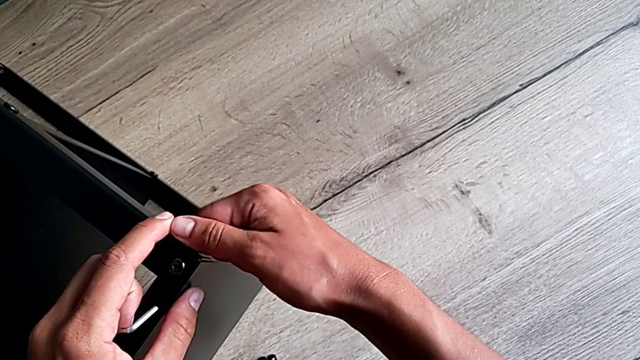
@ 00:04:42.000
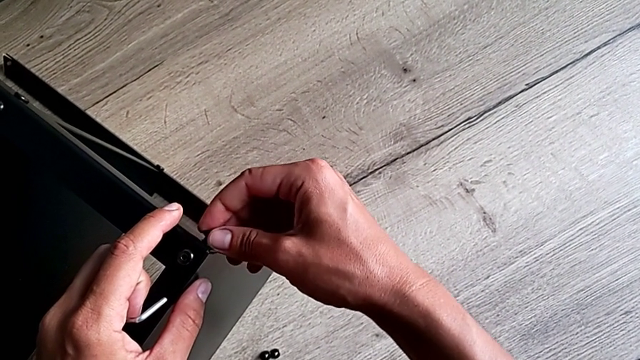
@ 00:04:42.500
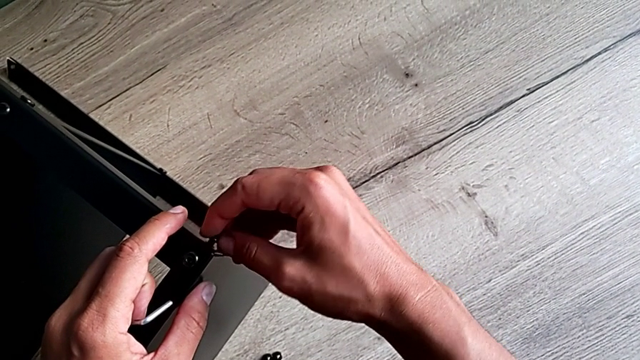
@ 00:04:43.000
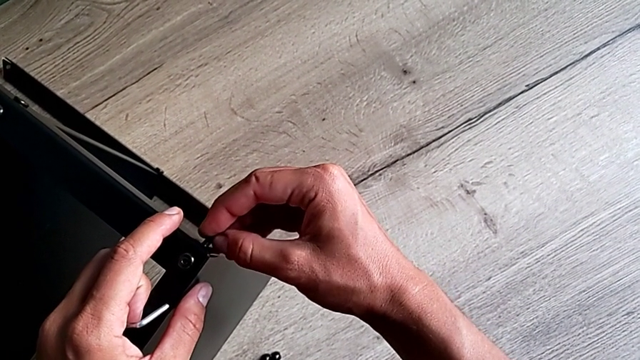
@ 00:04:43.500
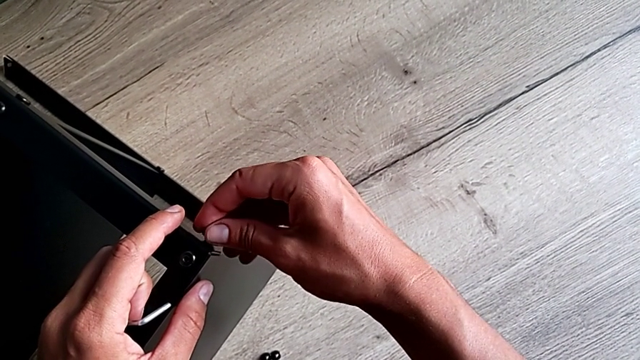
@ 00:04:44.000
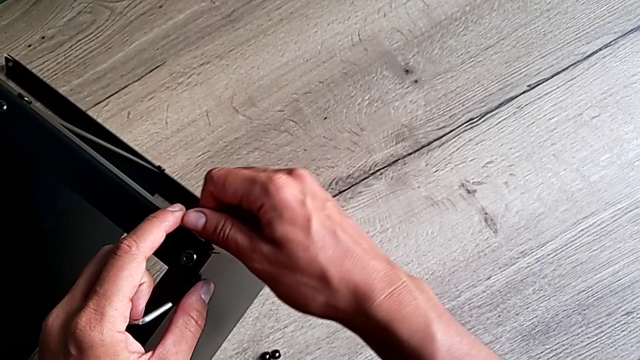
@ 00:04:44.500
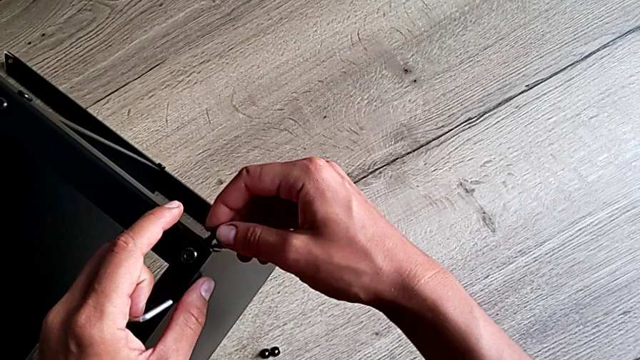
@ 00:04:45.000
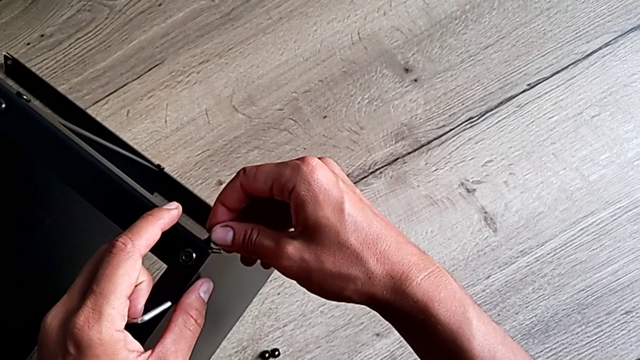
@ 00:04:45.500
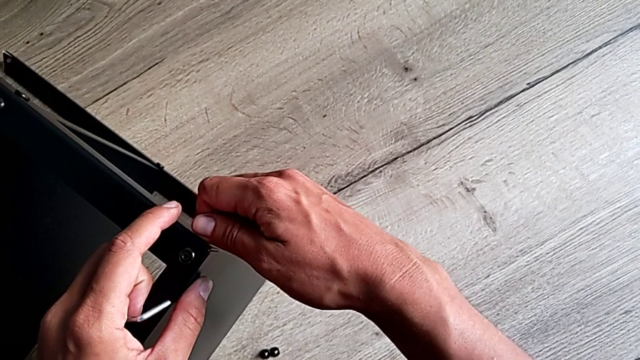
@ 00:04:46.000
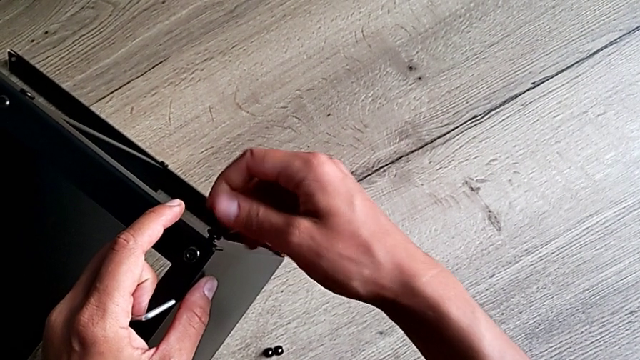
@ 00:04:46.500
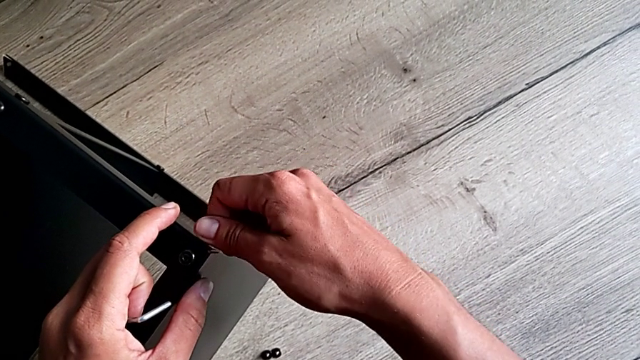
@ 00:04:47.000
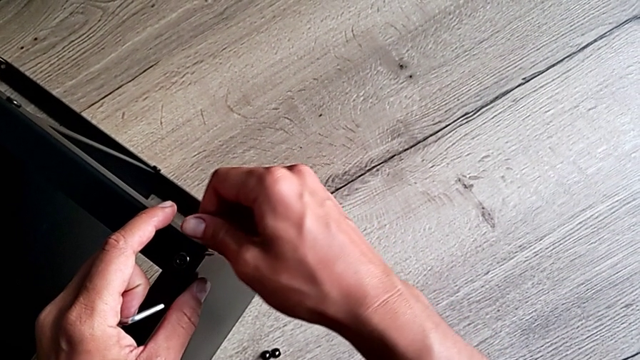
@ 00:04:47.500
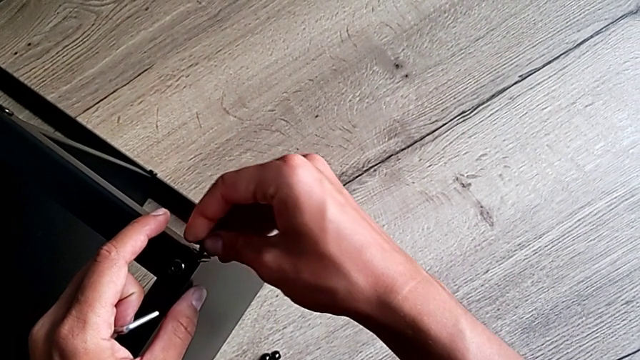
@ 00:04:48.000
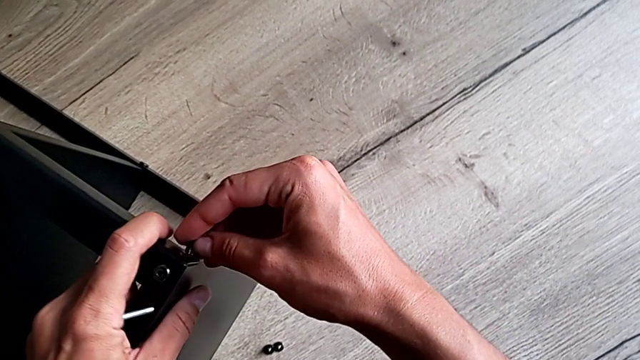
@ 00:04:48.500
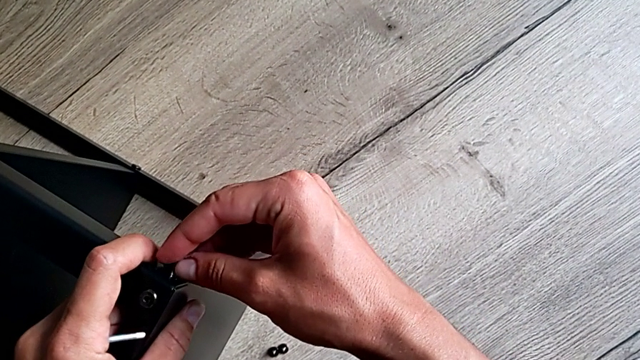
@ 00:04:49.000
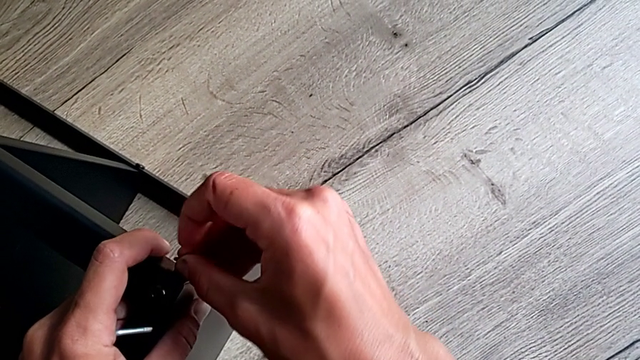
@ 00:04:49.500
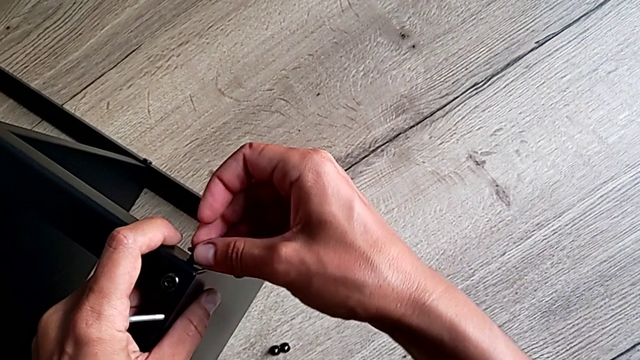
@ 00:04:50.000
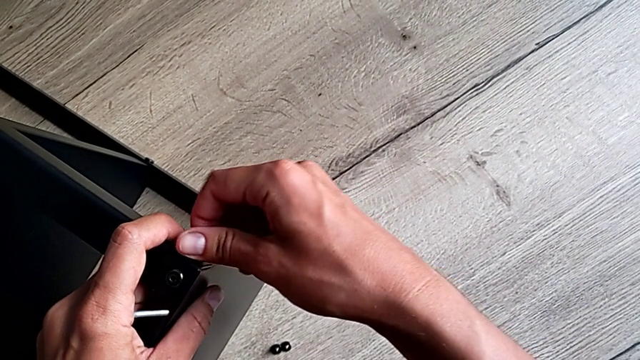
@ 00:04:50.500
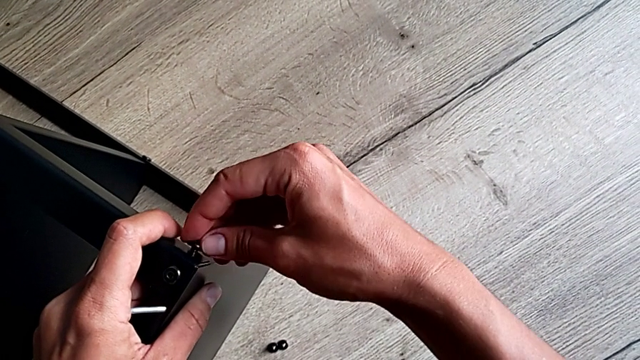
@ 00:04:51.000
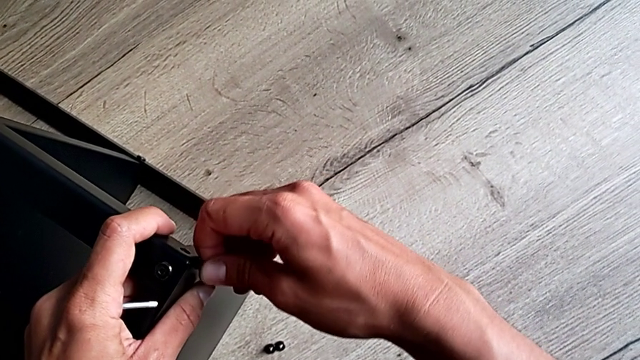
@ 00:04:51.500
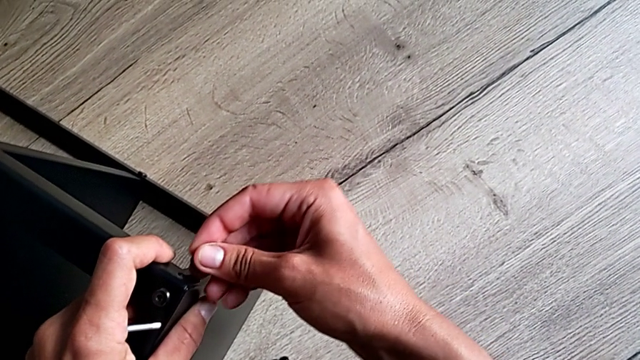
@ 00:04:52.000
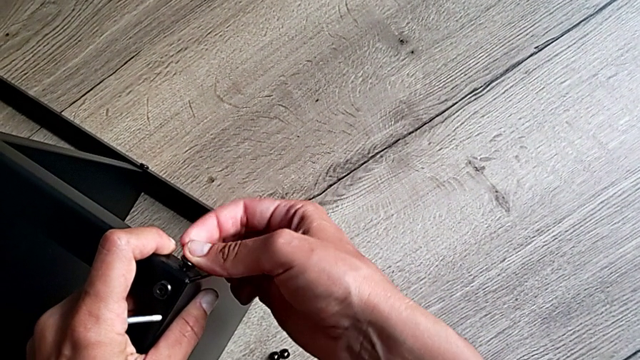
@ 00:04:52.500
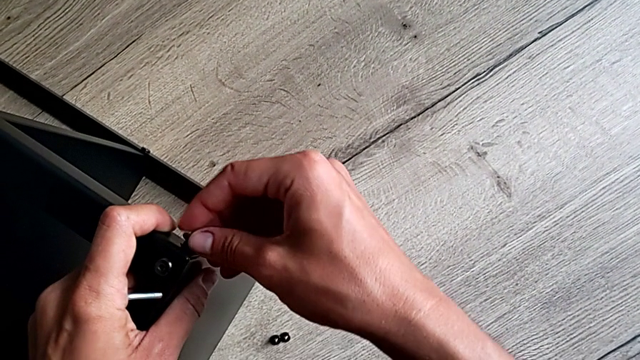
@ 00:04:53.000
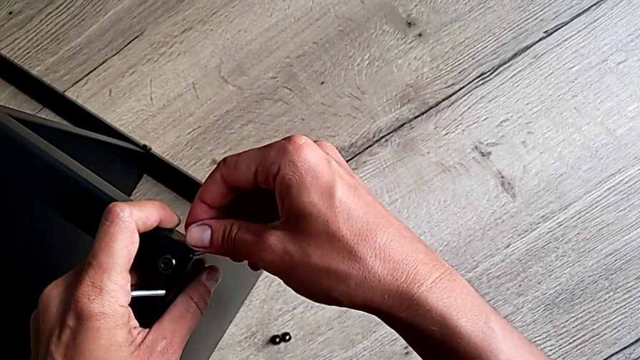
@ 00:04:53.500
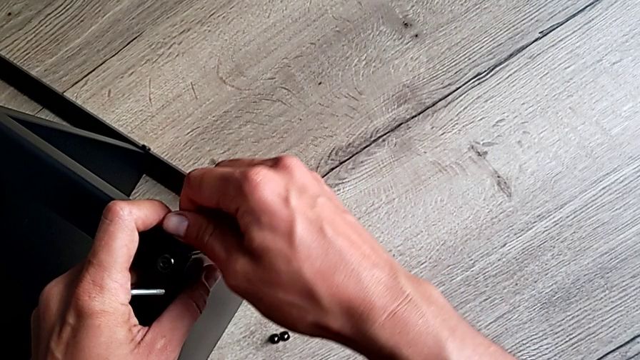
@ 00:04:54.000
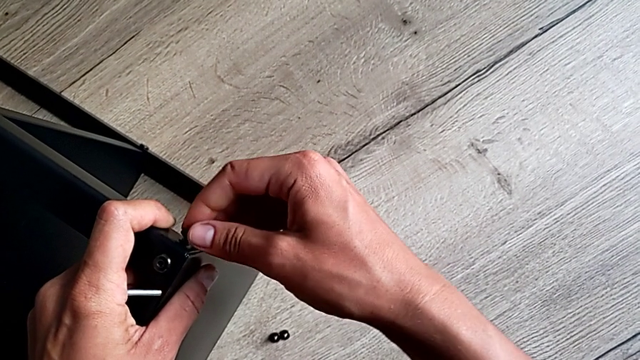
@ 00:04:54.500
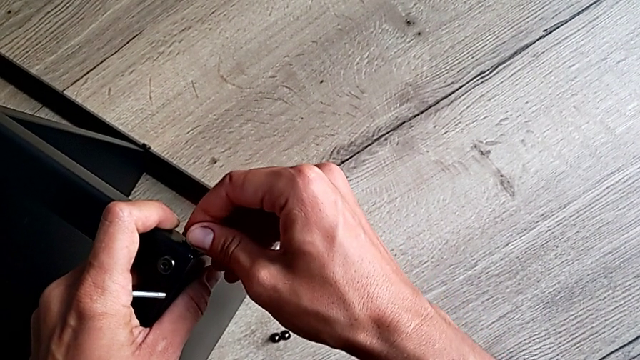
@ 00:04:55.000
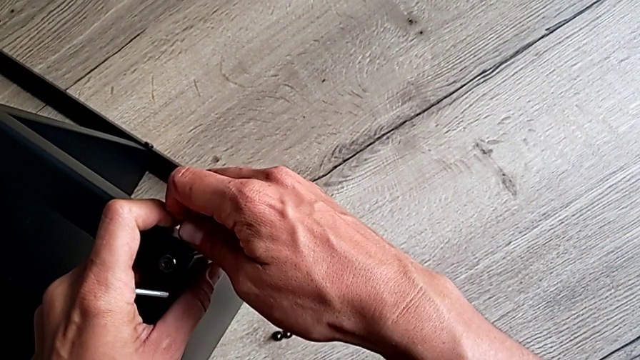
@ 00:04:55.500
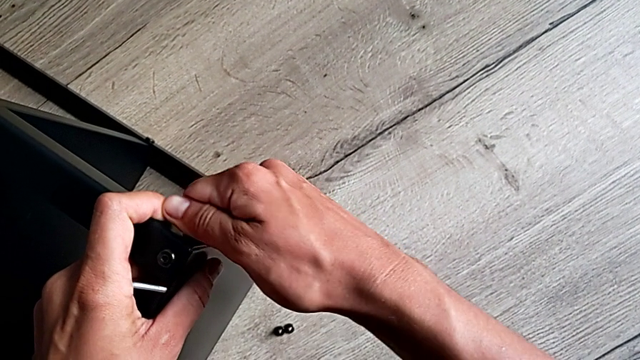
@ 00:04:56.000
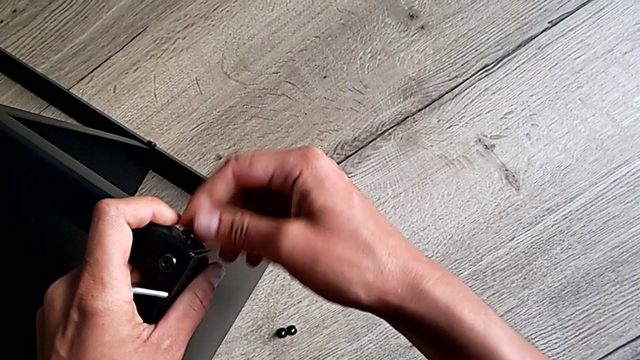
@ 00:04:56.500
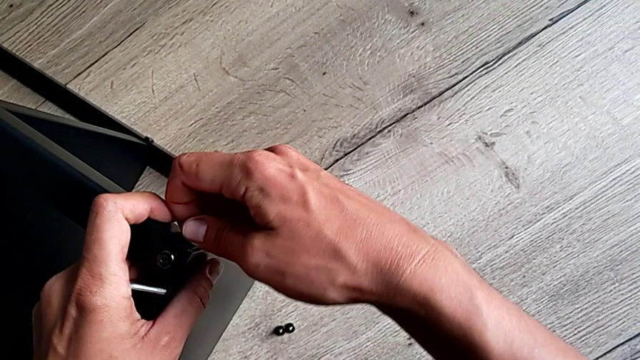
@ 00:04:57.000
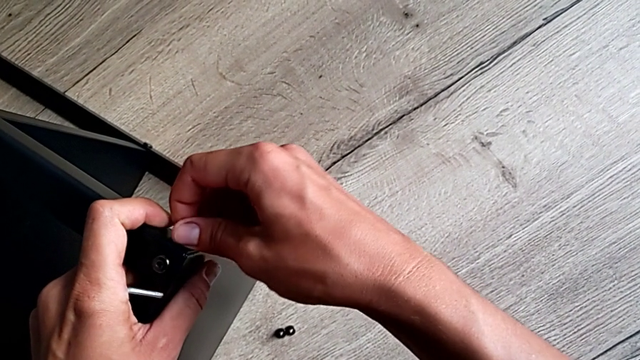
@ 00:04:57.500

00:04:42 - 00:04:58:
The camera wearer is screwing the little screws left. They keep screwing the hex socket head.

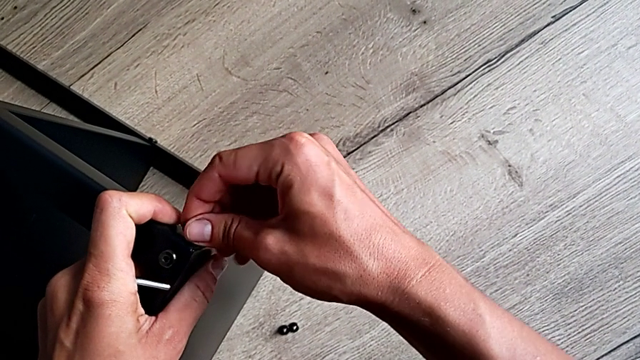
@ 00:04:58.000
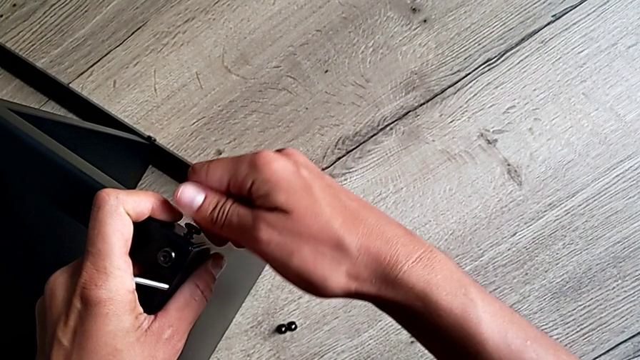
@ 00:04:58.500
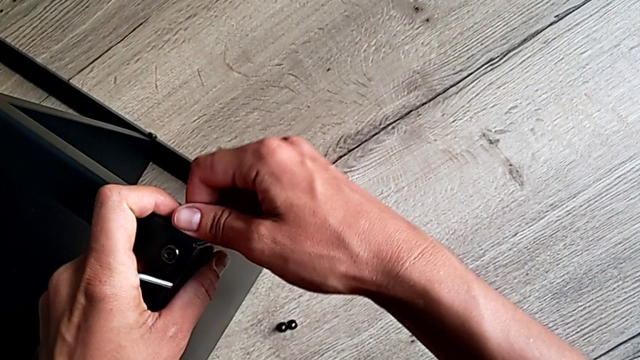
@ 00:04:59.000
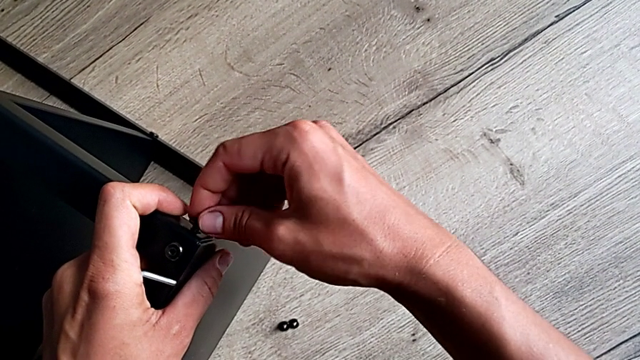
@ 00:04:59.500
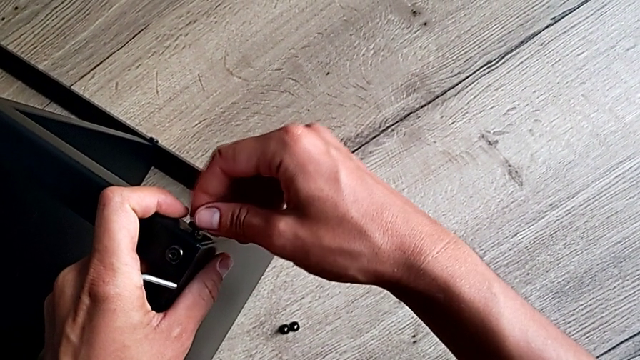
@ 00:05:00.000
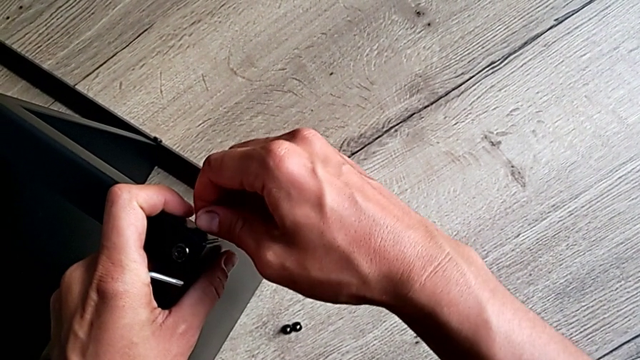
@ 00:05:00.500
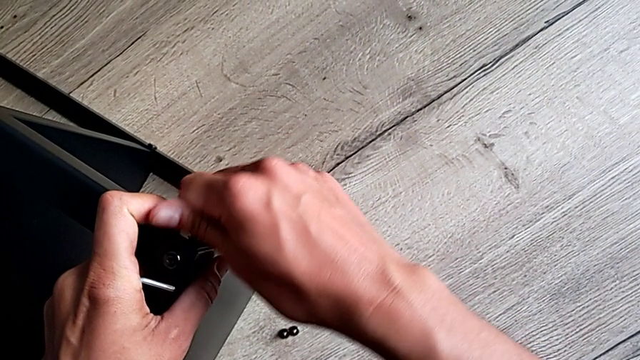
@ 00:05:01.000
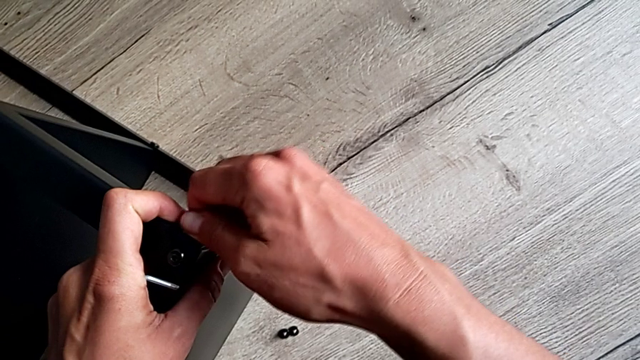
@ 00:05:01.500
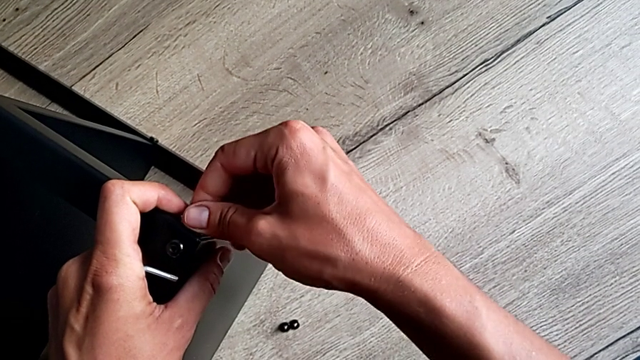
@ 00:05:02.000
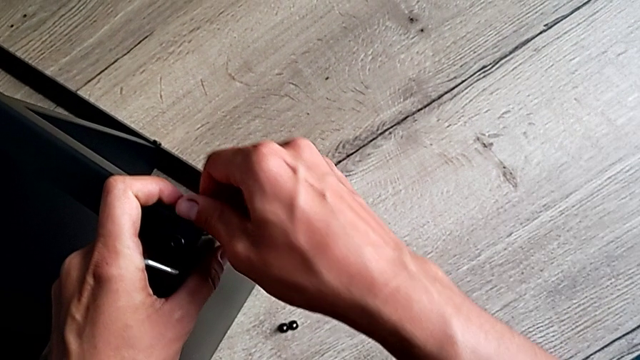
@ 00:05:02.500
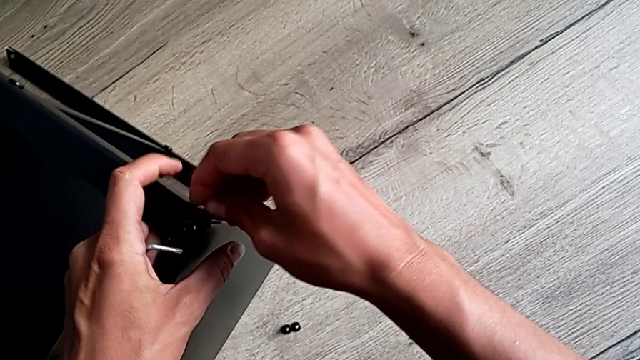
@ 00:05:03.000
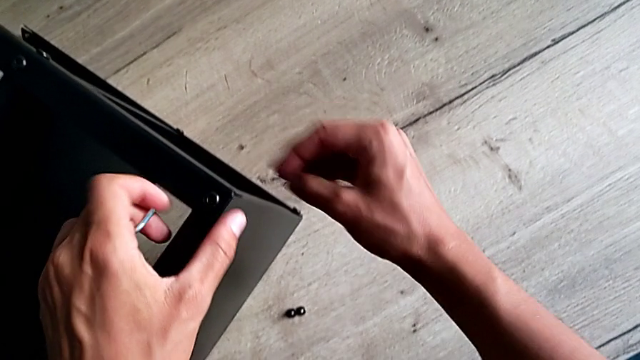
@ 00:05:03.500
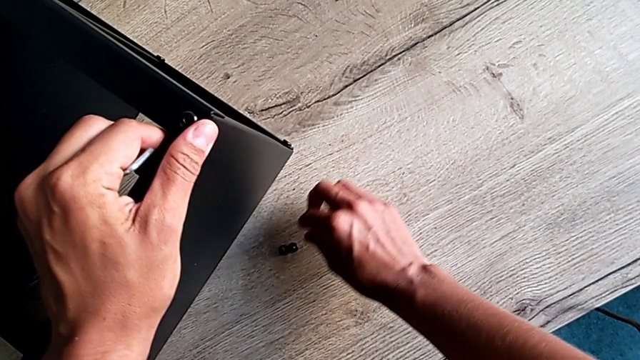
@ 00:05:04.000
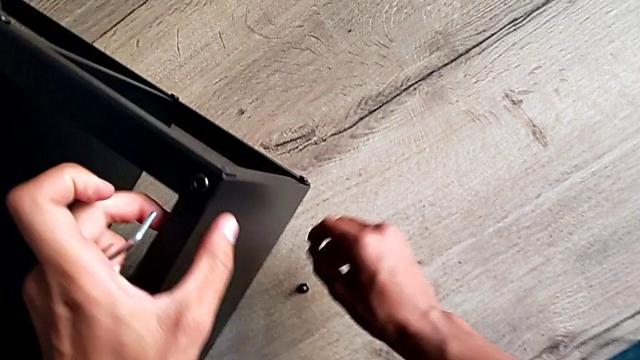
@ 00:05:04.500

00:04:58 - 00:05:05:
The camera wearer is putting the last screw to assemble the table. They screw the hex socket head and disassemble it.
